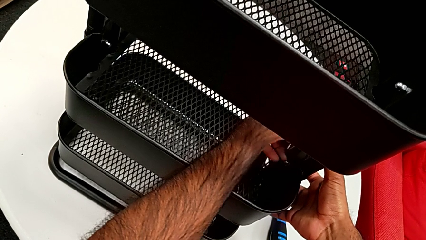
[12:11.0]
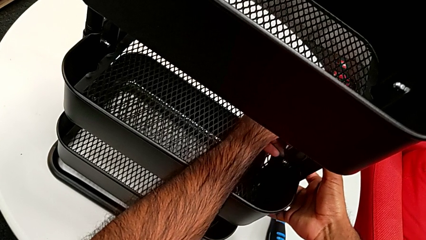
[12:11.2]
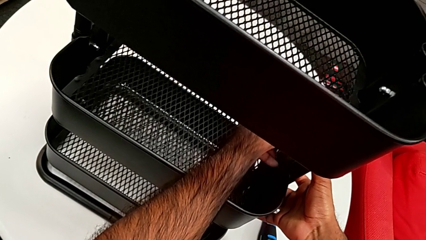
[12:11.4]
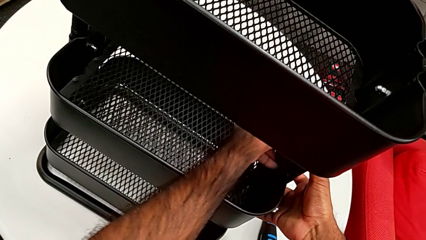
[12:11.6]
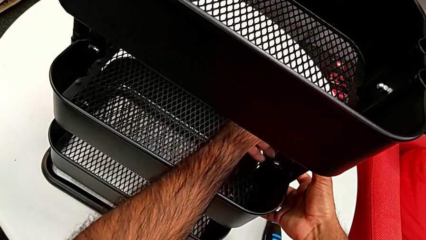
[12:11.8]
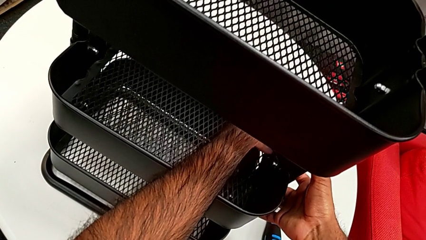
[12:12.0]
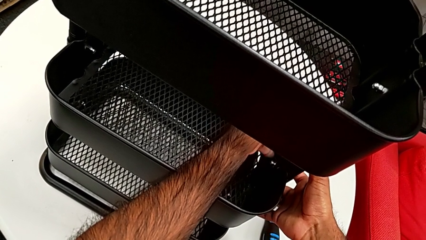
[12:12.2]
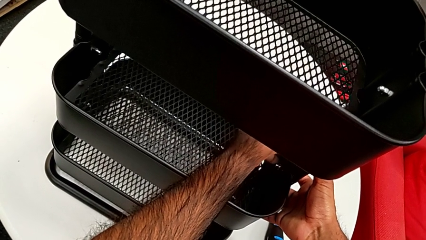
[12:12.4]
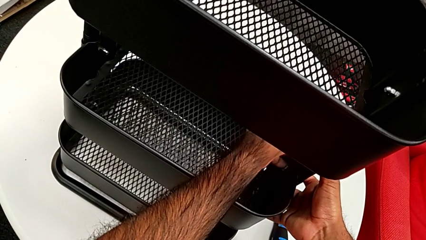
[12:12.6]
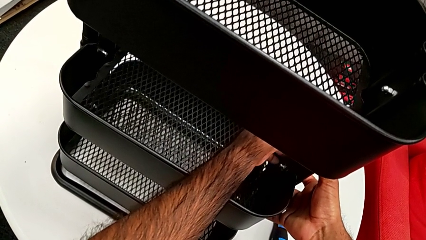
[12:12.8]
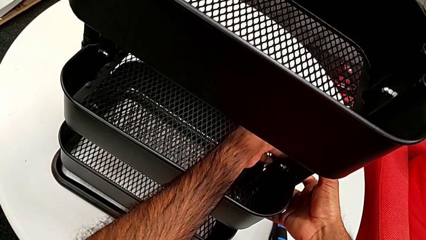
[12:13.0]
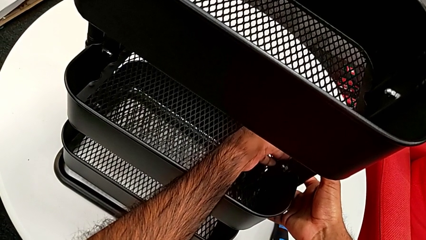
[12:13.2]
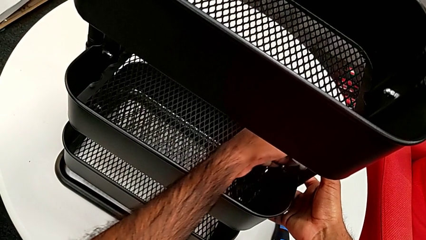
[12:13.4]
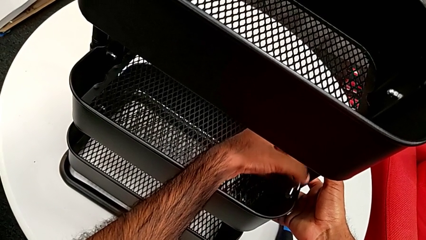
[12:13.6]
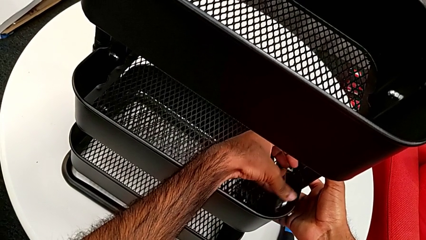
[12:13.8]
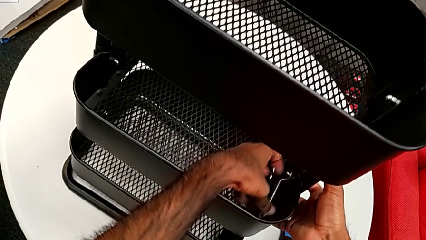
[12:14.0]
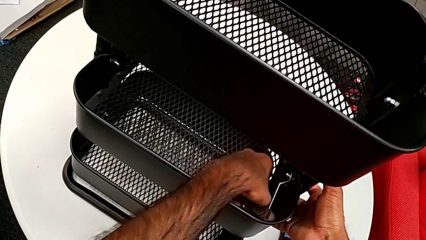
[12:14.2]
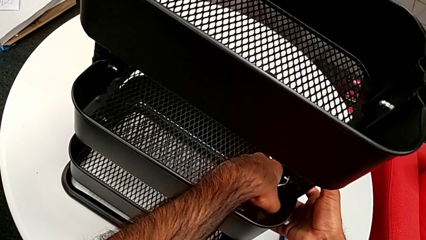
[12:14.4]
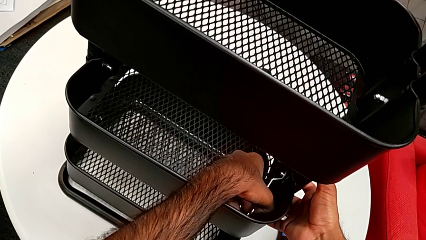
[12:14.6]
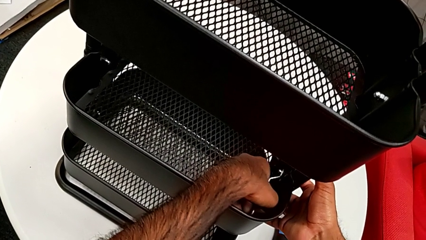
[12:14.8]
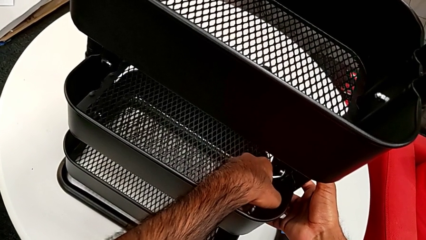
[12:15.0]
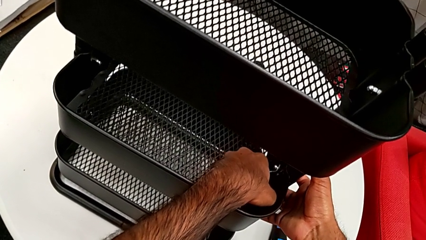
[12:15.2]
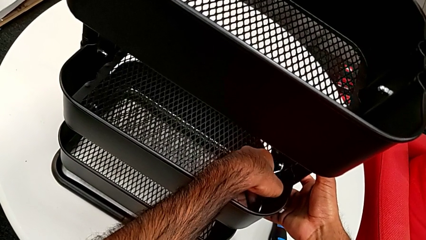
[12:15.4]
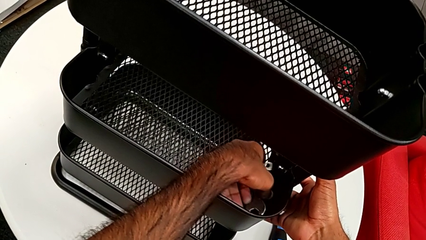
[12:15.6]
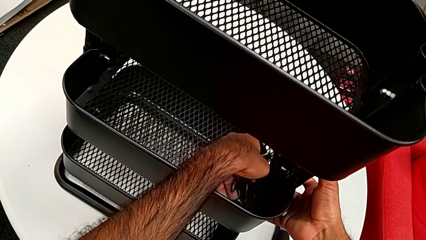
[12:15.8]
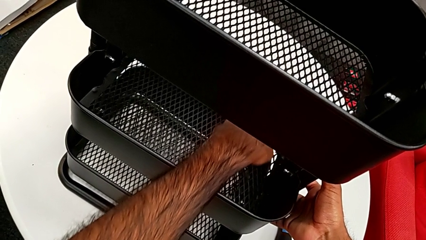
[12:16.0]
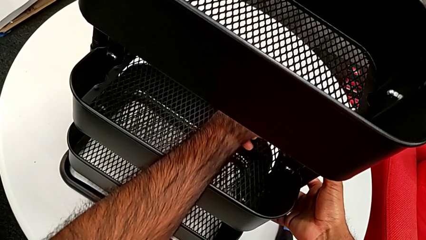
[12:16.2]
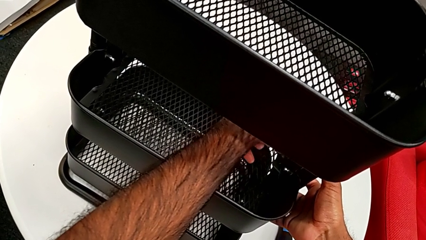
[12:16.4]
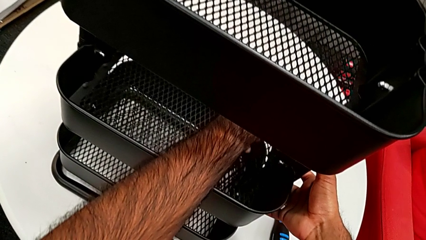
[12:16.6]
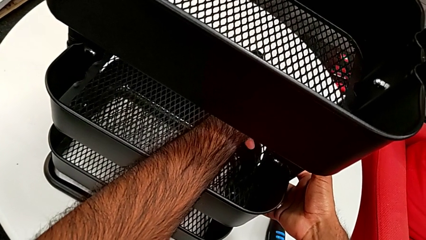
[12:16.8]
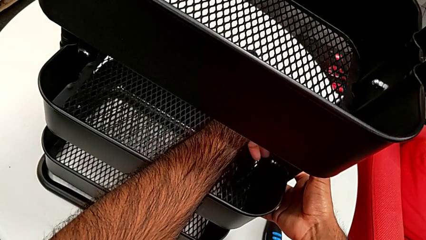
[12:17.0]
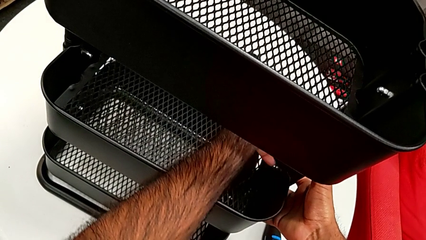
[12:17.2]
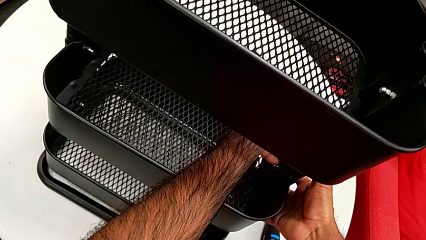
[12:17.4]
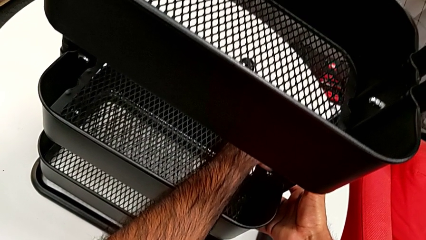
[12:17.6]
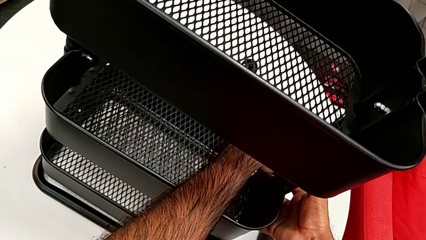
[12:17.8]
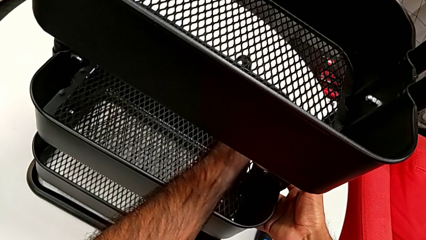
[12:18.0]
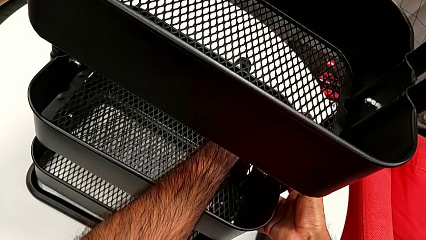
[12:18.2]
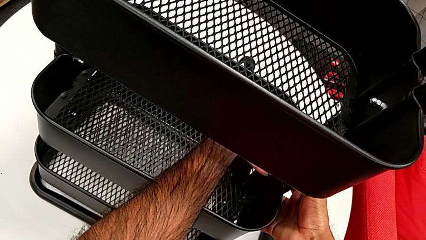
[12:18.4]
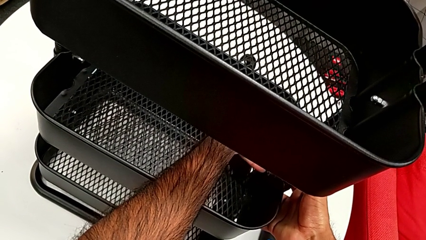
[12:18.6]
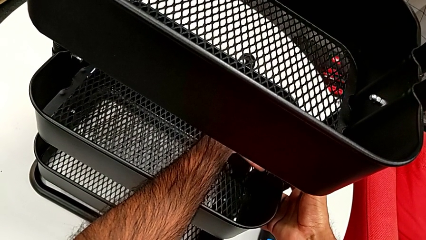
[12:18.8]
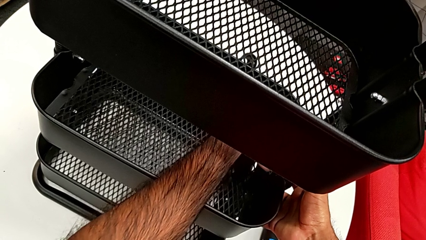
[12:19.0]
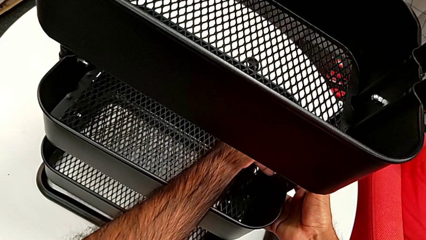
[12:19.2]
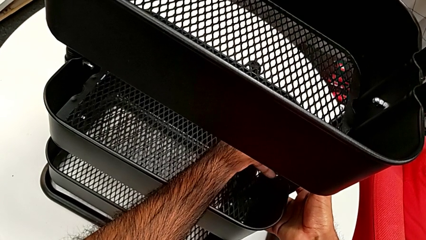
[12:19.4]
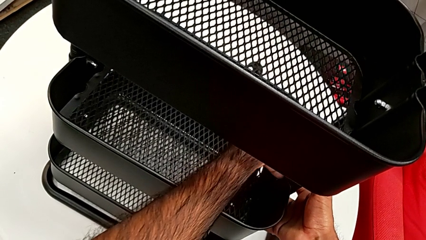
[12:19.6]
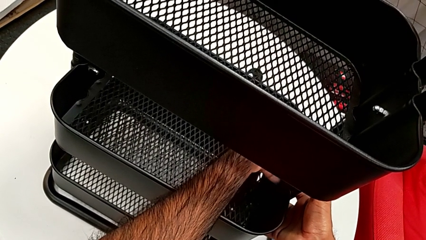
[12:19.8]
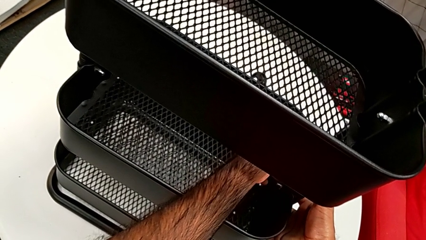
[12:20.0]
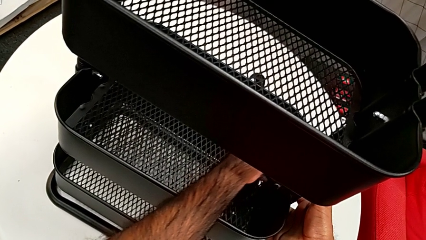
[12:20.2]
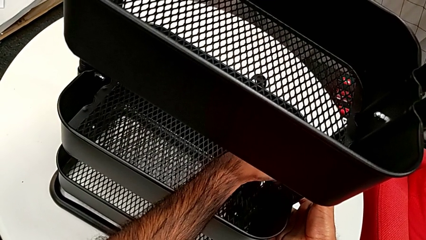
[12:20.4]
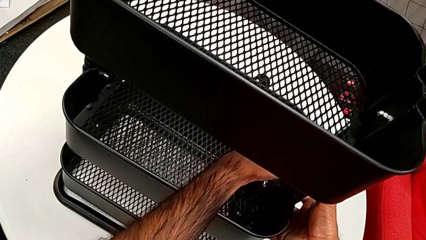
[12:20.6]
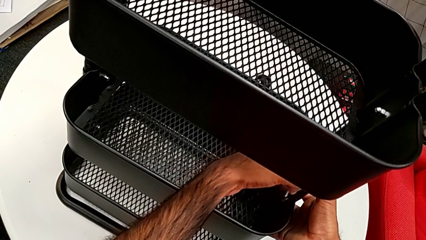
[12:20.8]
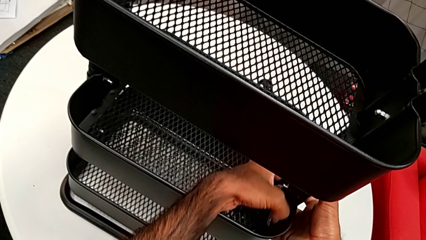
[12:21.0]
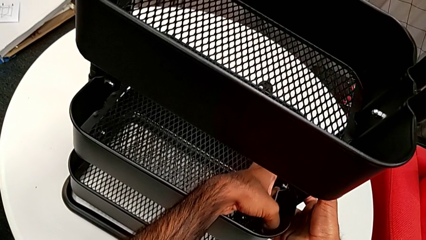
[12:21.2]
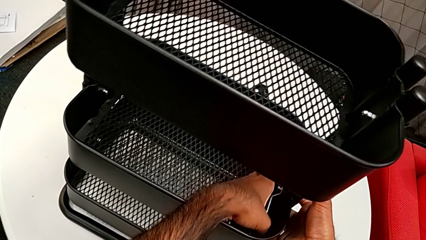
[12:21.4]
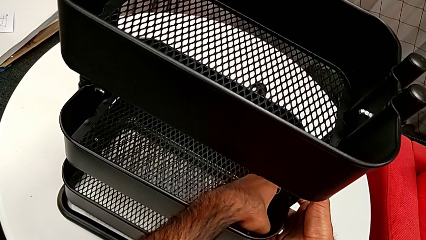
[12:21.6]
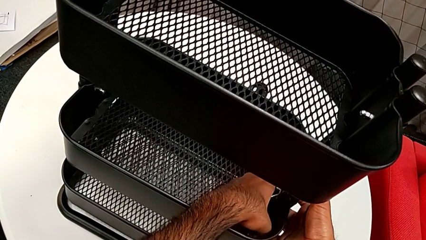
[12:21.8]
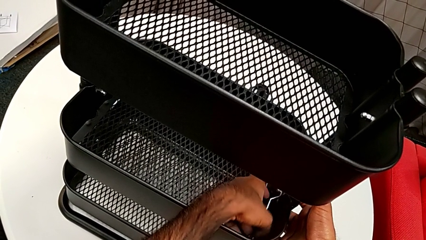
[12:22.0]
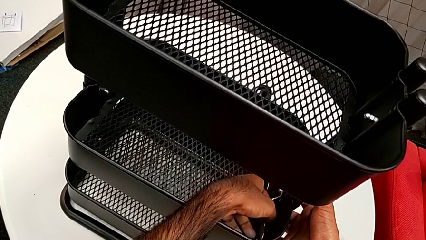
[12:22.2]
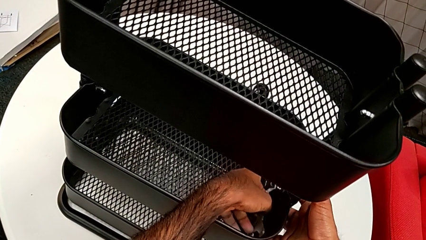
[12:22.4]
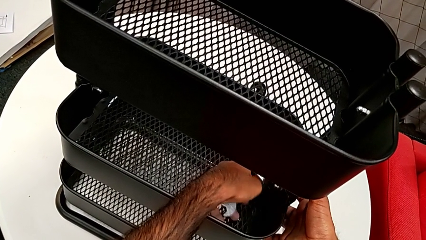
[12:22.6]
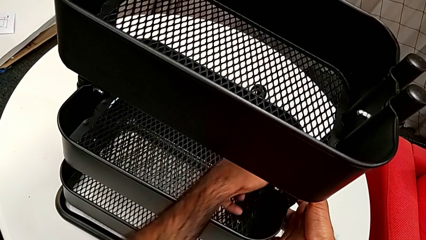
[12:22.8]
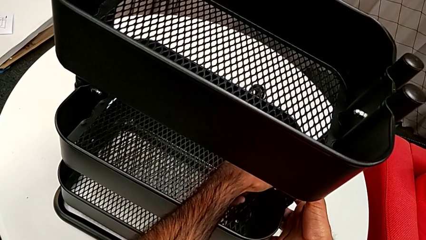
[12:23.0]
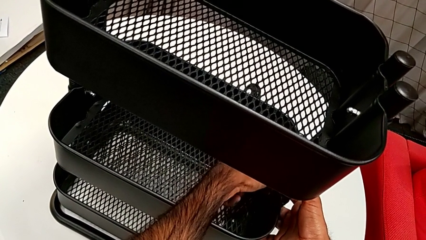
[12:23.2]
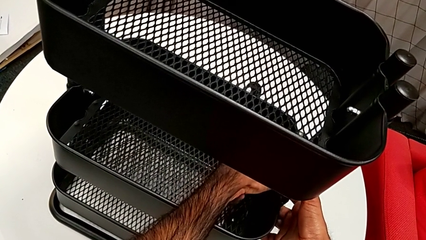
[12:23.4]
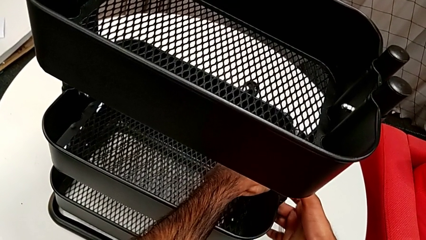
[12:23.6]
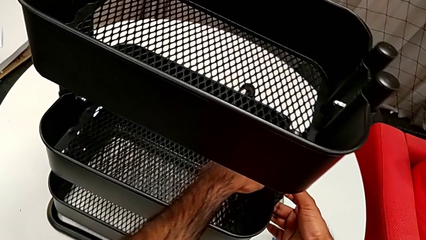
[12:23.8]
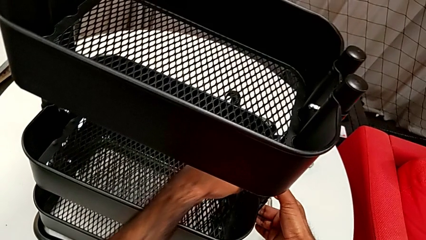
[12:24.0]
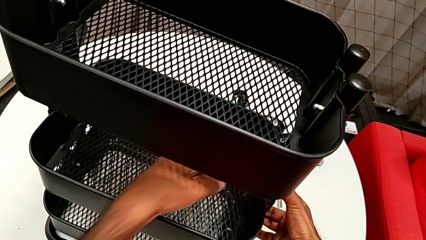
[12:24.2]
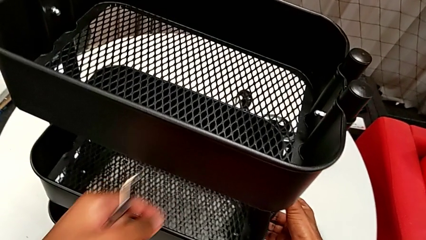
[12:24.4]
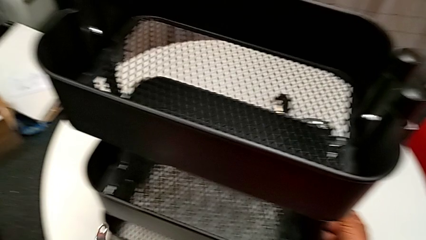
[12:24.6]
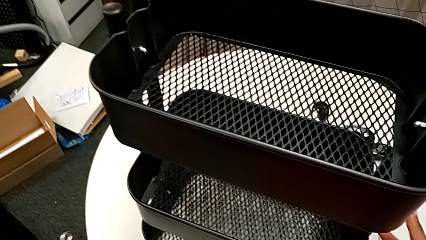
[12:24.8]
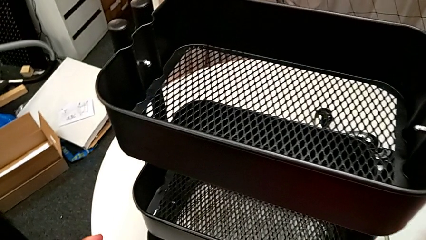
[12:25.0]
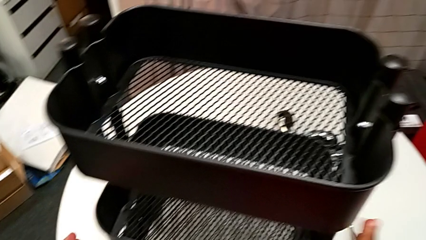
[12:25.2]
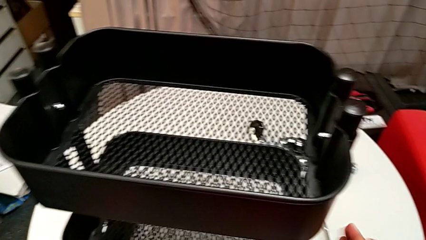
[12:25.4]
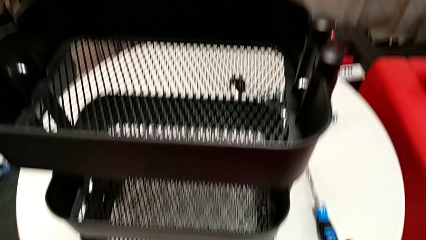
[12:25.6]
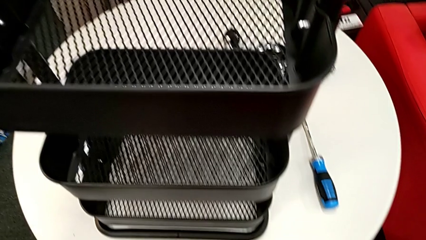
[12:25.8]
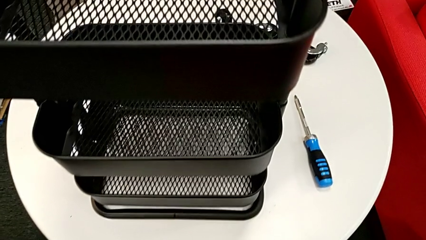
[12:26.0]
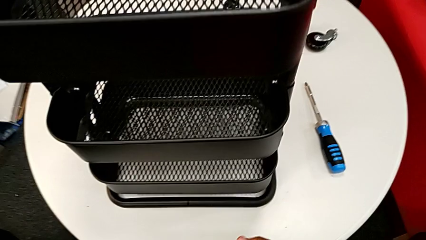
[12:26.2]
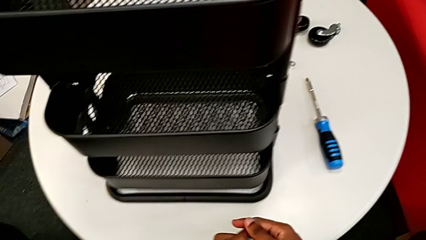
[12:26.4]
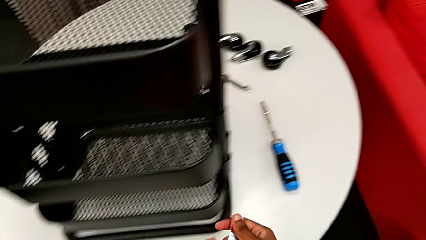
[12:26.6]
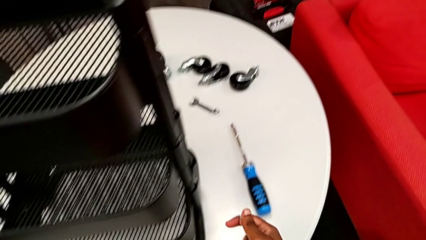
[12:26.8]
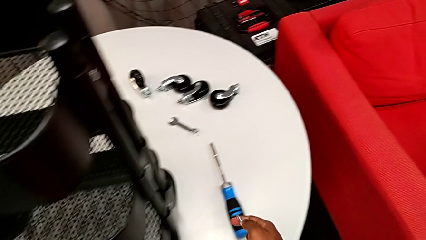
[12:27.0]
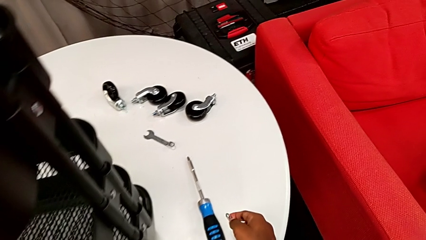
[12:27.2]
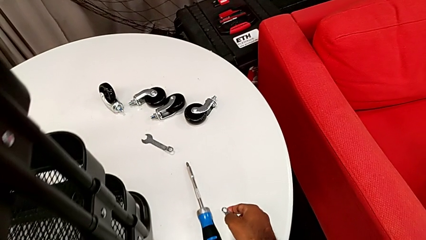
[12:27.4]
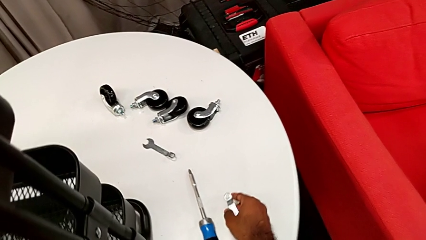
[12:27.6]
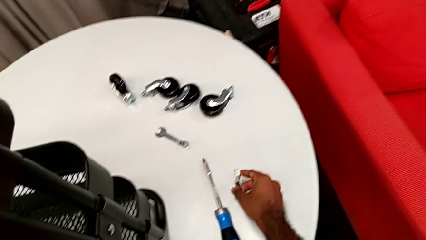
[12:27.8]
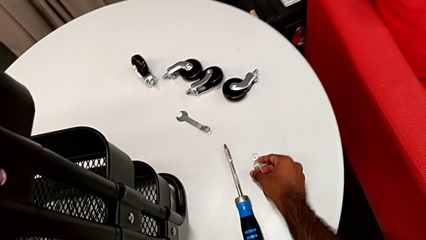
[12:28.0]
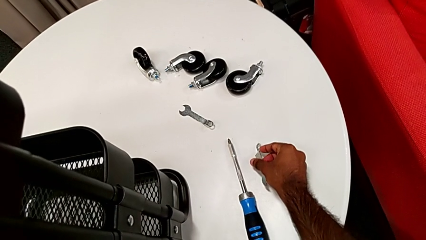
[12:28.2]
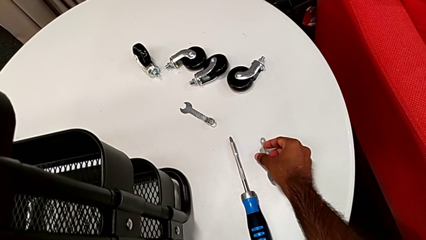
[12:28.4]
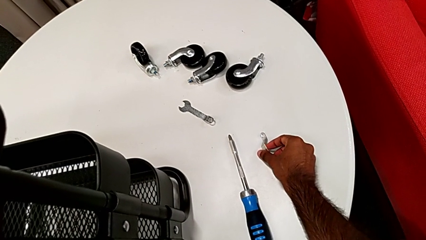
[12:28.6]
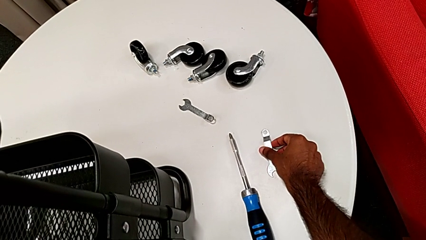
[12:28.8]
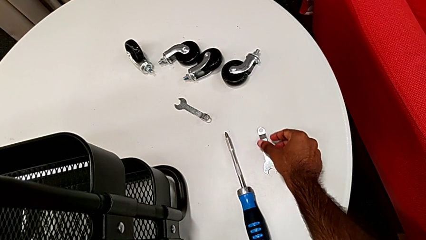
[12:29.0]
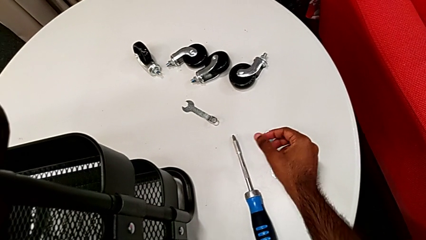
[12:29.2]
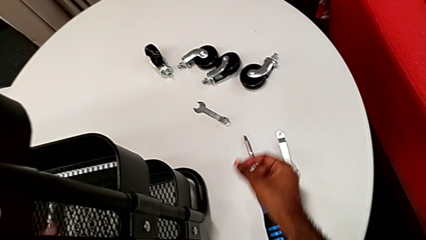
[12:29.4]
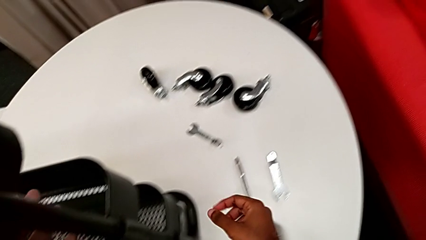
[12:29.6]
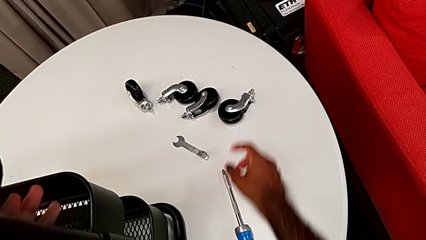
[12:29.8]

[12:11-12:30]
The camera wearer is assembling the brackets to the middle tray. They keep screwing the first hexagon cap nut and drop the spanner wrench.
